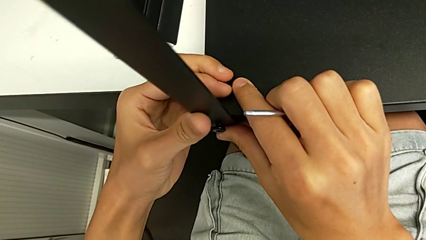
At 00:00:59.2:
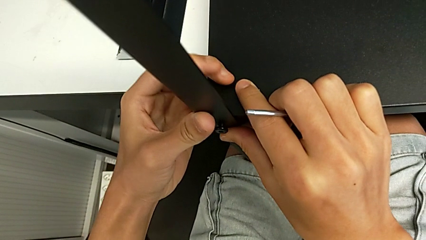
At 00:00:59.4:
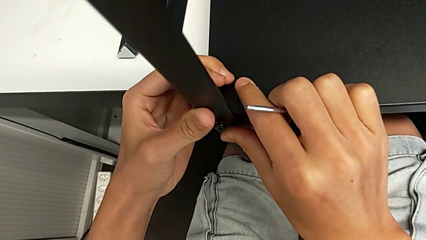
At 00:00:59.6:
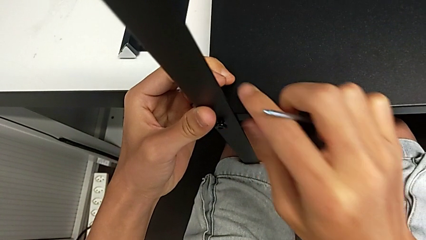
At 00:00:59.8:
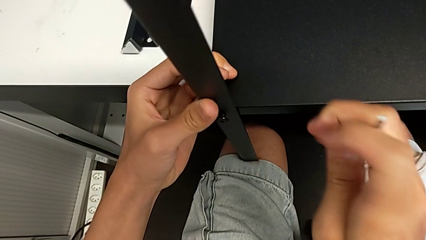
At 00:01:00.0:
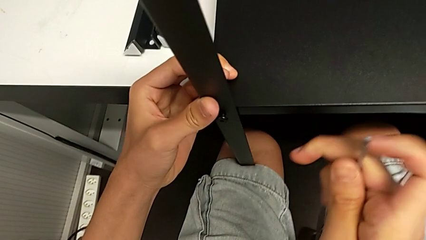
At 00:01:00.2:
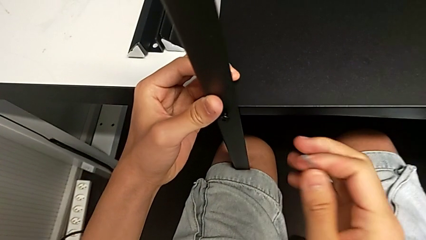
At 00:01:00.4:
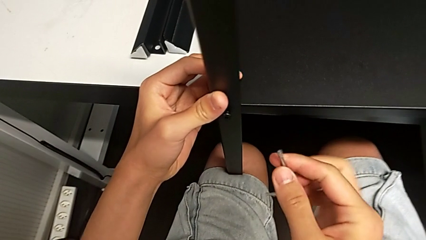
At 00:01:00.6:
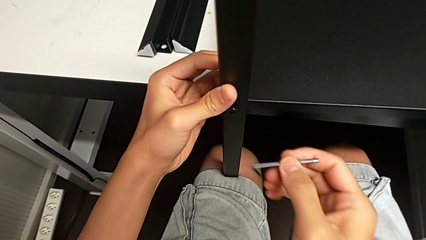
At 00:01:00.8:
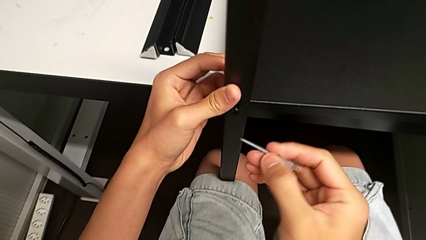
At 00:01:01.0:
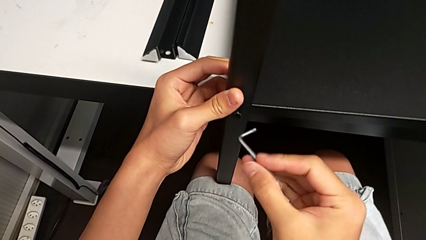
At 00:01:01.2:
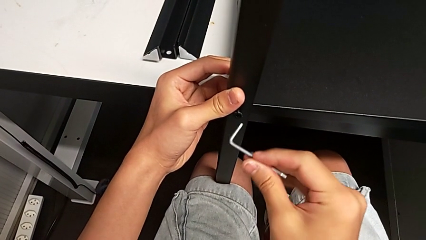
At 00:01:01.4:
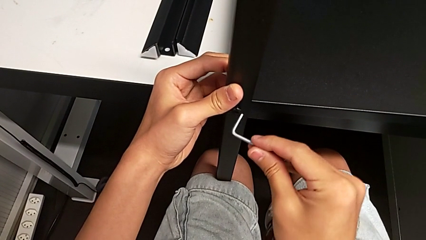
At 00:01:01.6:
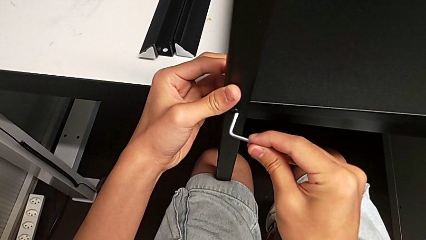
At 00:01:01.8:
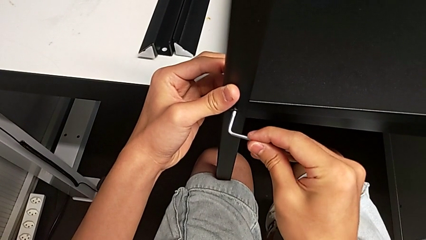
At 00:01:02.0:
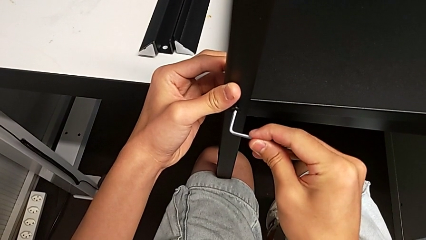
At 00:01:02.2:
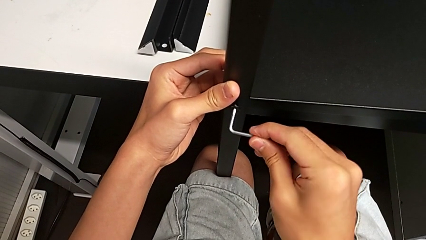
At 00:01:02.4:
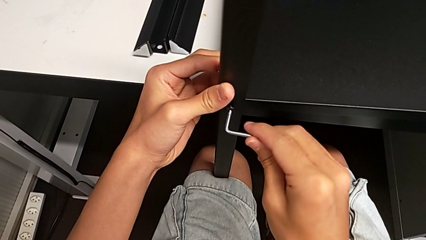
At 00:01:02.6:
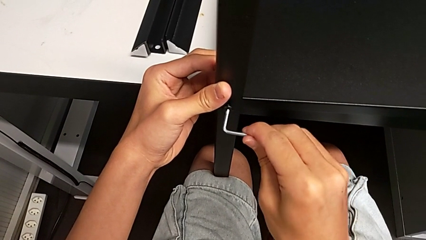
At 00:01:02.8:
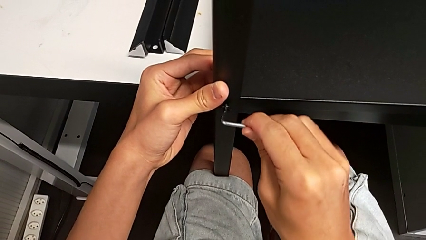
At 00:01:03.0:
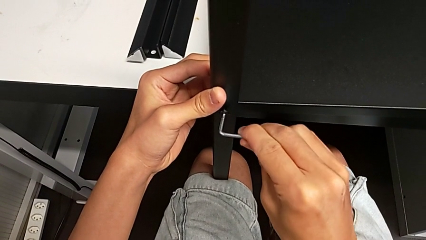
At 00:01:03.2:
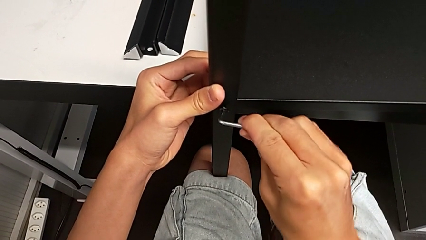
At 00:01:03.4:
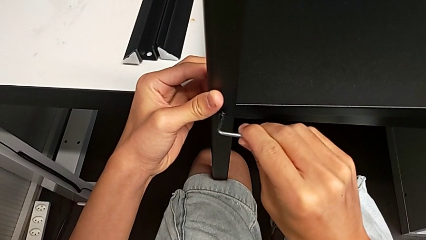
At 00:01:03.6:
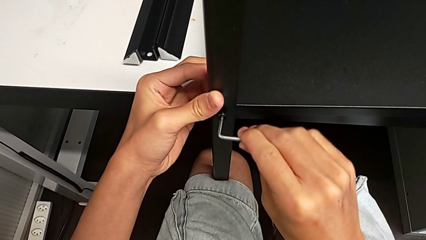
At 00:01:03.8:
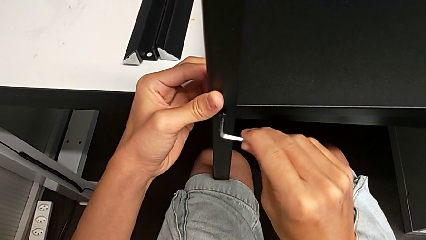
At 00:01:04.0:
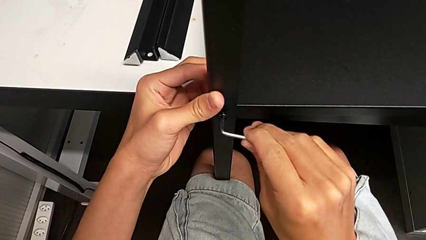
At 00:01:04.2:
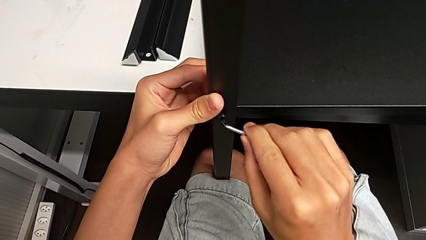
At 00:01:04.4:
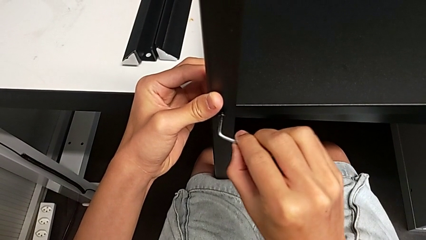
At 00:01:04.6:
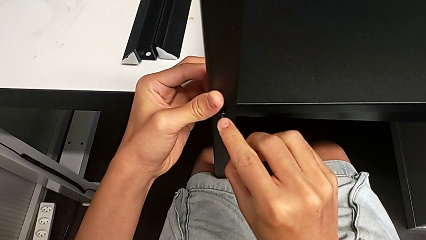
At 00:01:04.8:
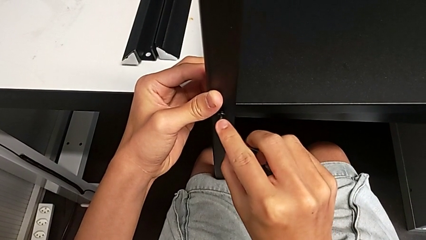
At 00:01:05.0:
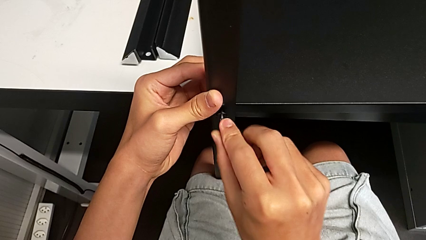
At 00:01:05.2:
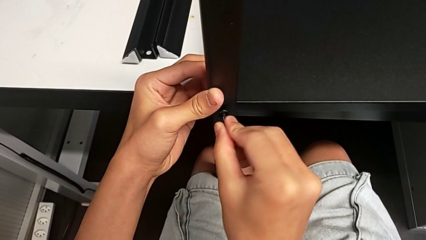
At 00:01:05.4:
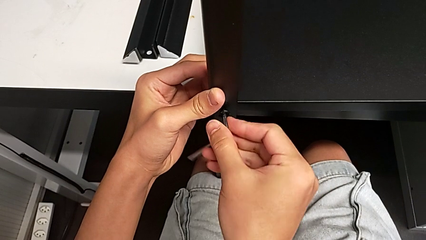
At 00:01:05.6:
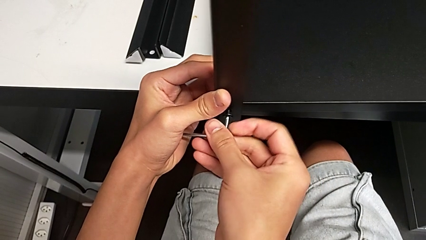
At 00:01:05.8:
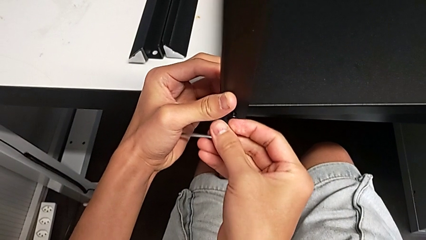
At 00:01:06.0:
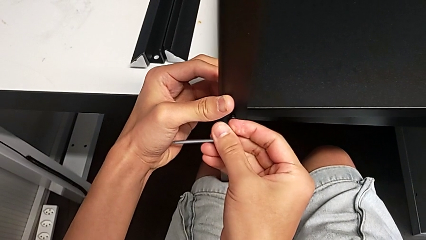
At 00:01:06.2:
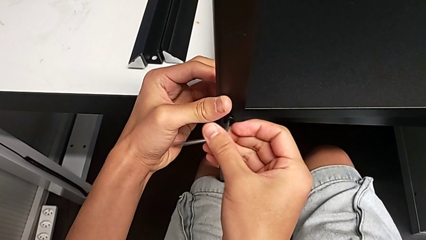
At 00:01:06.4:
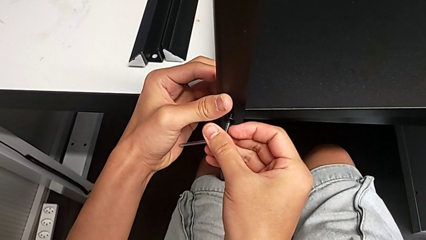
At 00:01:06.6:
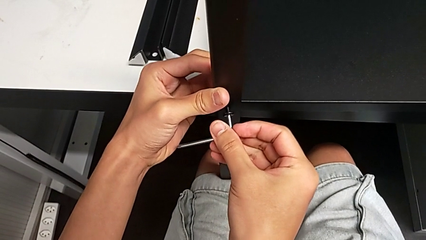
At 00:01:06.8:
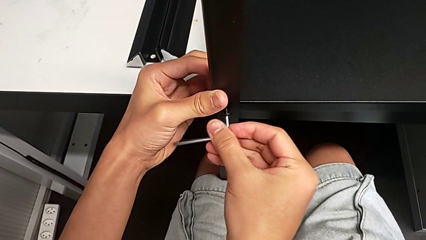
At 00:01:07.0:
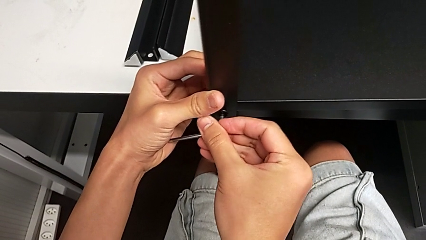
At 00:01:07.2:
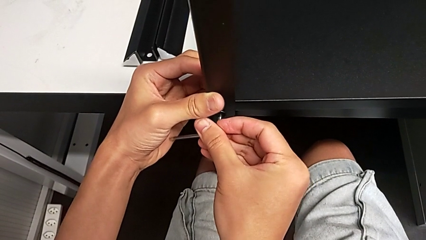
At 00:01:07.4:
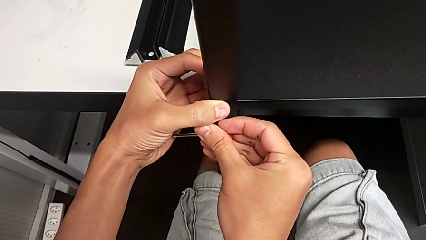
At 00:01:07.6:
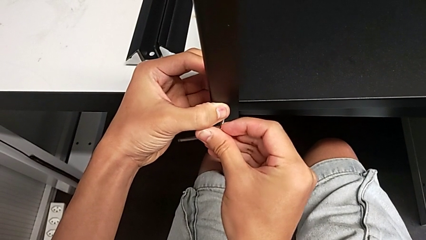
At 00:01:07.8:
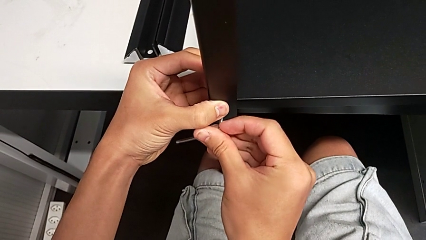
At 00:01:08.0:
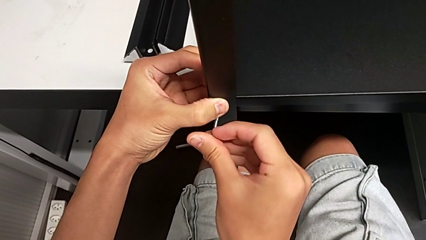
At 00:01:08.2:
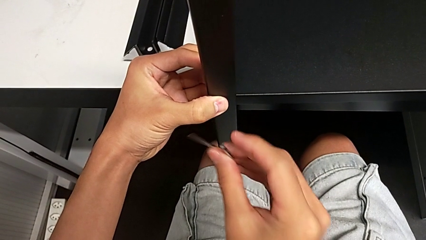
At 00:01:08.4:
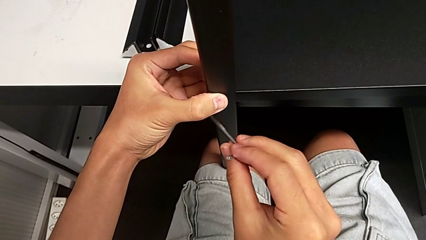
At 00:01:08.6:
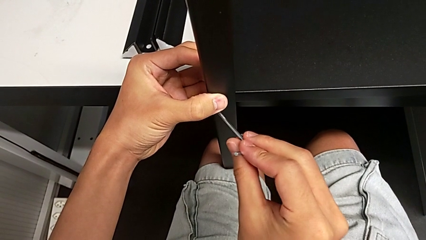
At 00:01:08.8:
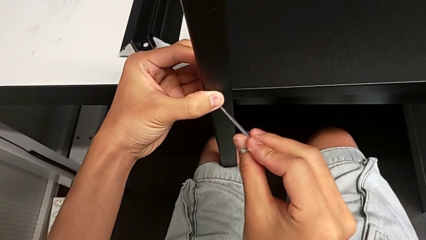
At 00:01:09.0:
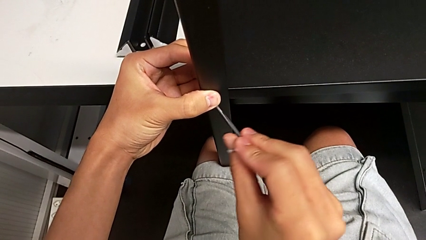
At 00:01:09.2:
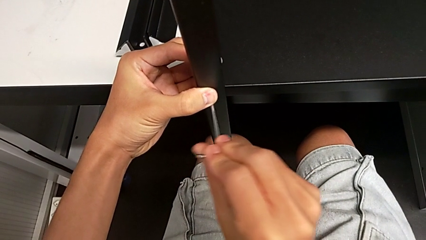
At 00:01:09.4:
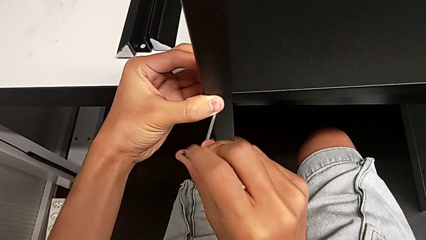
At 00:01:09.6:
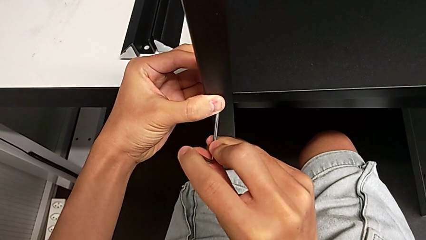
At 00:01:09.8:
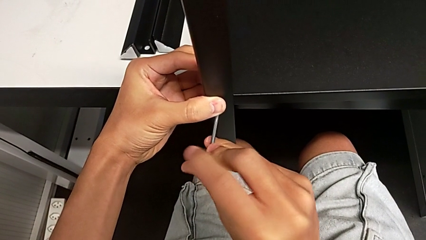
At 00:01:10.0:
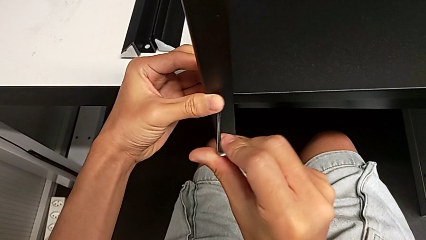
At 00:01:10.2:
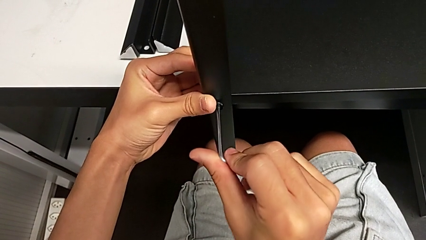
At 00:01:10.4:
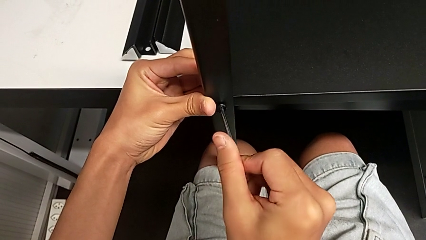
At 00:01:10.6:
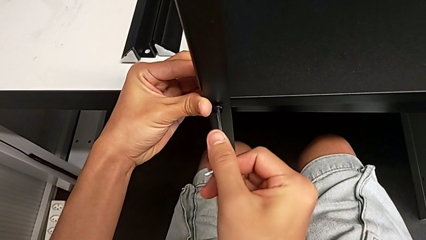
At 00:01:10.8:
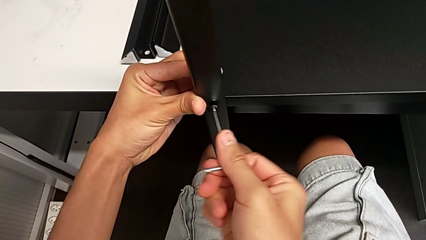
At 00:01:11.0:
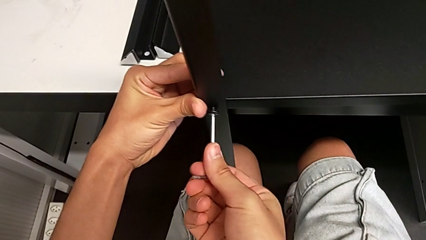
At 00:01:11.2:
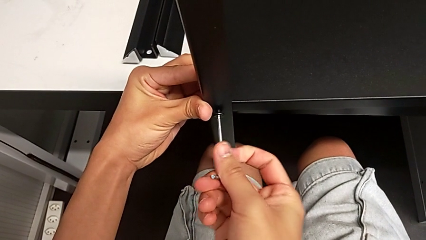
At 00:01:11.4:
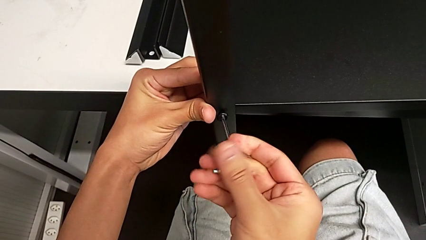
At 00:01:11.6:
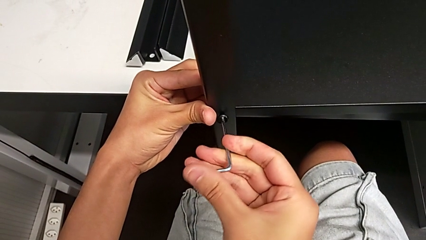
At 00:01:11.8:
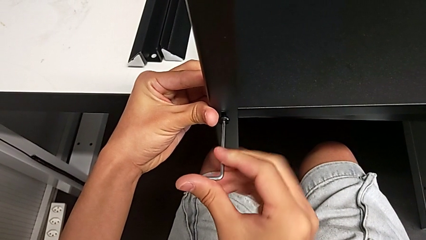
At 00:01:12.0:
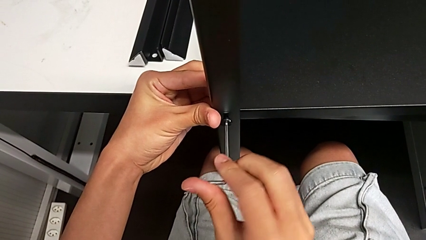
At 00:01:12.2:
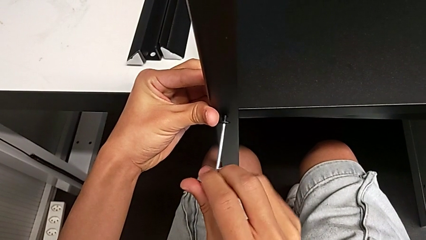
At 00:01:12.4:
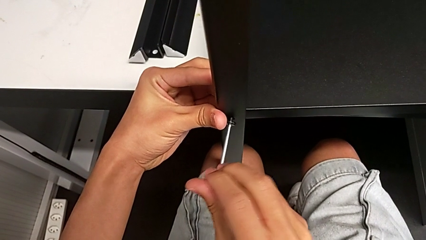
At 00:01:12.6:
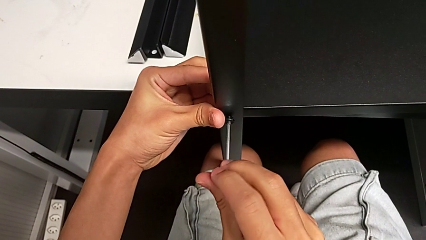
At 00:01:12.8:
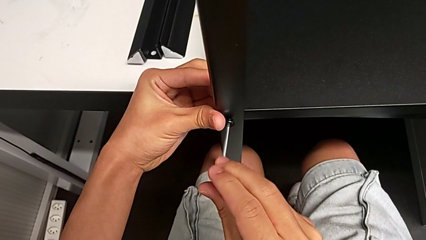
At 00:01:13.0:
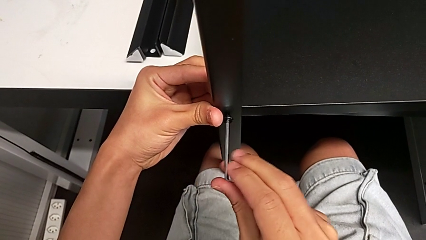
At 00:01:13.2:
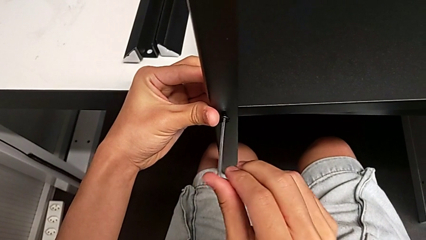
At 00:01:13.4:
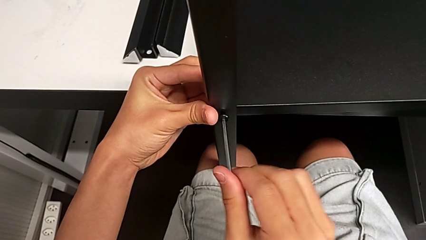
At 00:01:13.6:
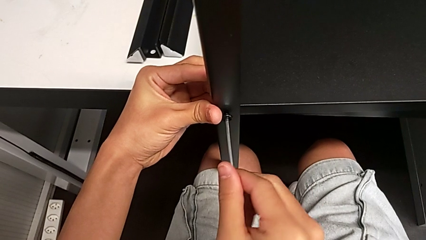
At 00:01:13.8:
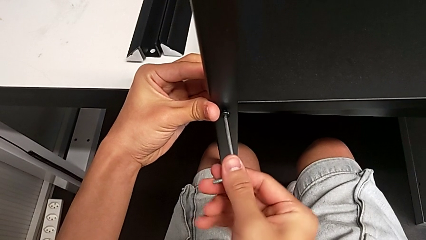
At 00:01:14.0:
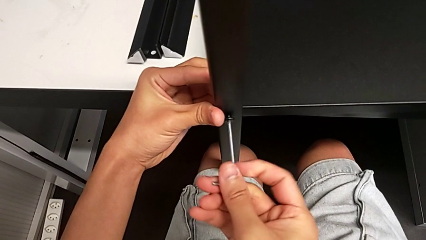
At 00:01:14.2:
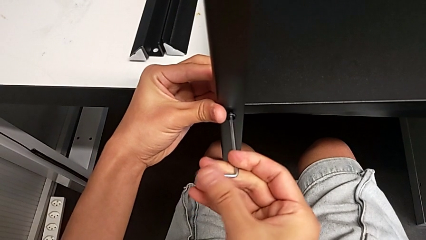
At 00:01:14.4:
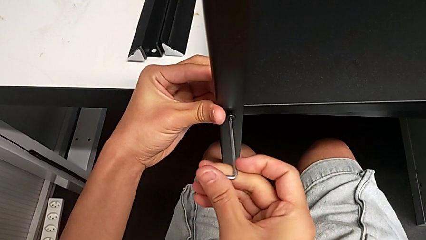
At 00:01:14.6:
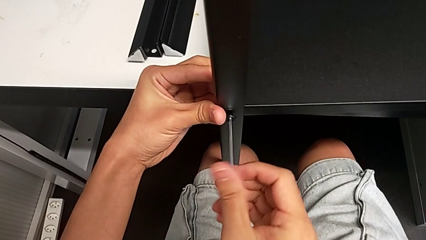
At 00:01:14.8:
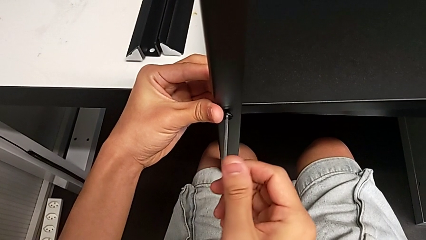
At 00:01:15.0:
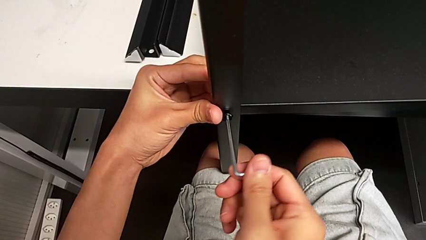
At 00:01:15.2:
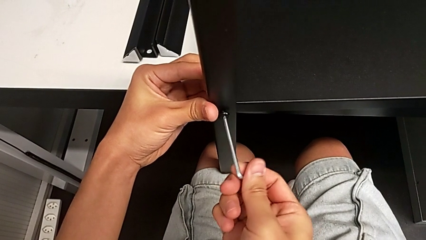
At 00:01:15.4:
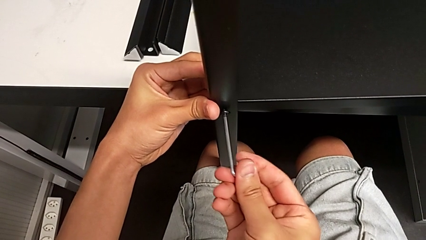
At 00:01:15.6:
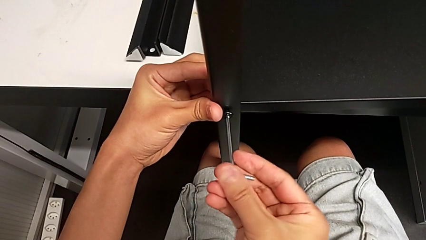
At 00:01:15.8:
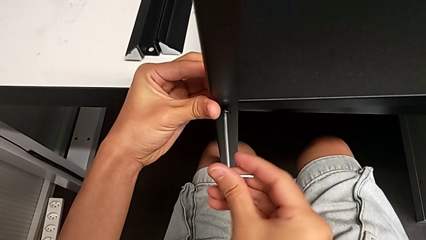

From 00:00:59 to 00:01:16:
The camera wearer is screwing the first leg onto the shelf. They insert the Allen wrench and begin to screw the hex socket head.
